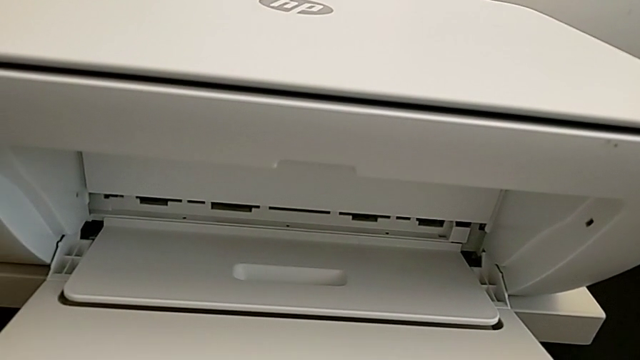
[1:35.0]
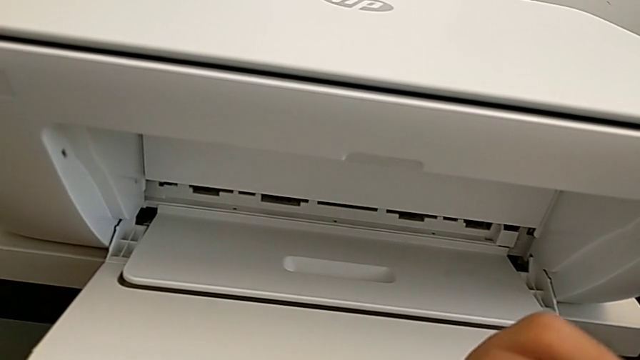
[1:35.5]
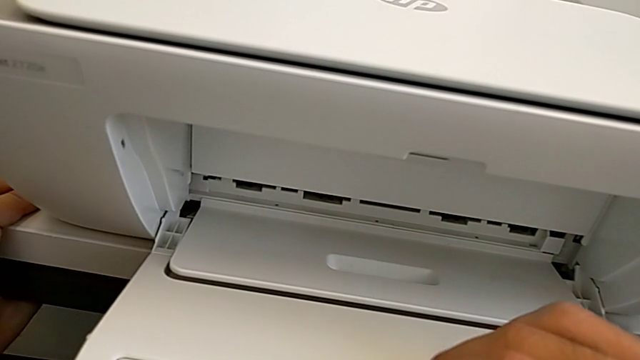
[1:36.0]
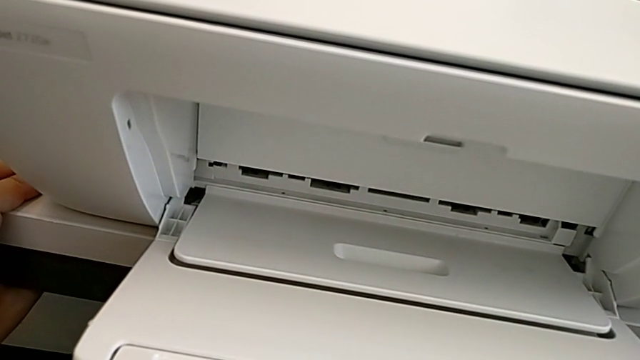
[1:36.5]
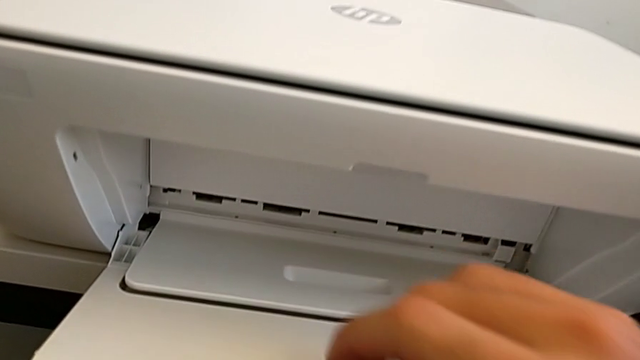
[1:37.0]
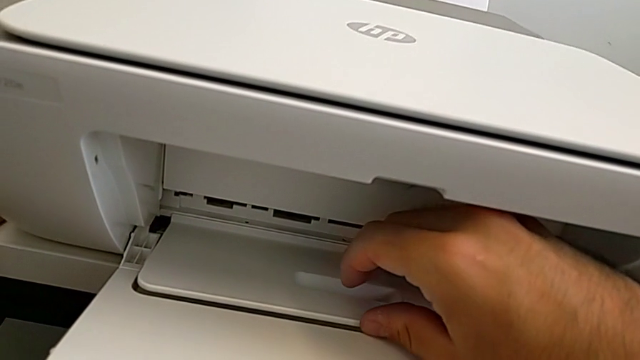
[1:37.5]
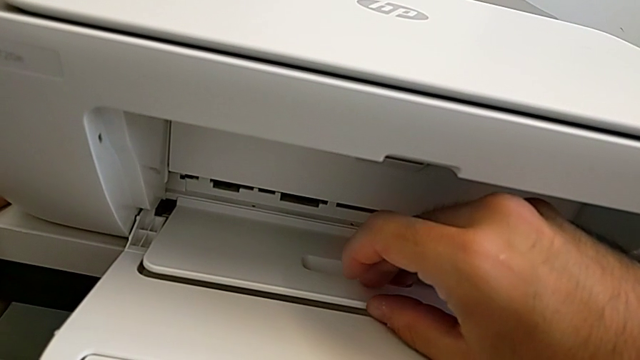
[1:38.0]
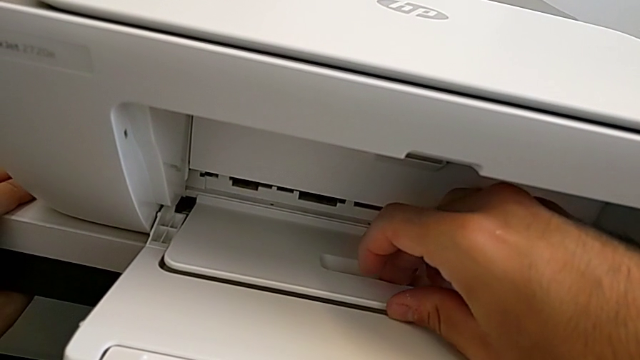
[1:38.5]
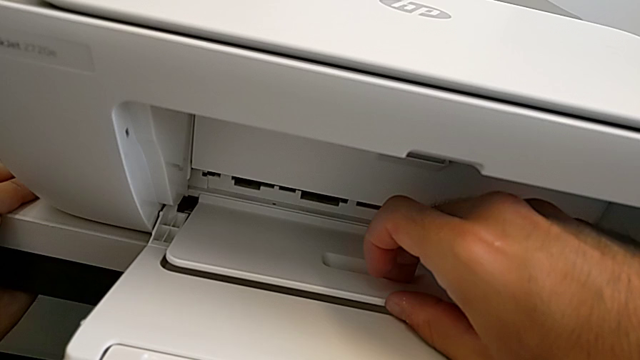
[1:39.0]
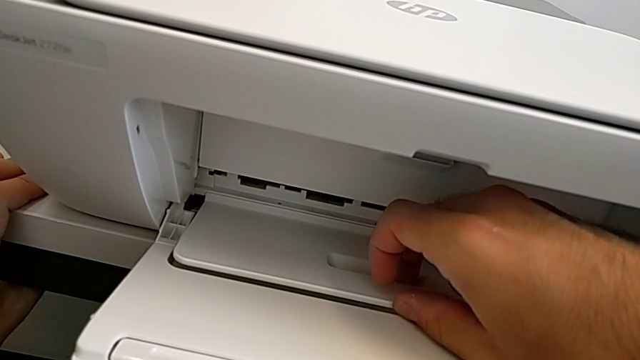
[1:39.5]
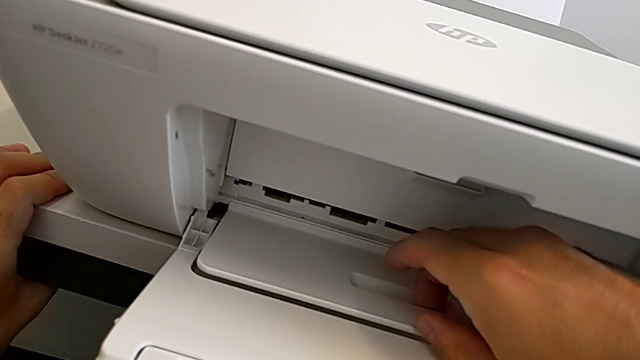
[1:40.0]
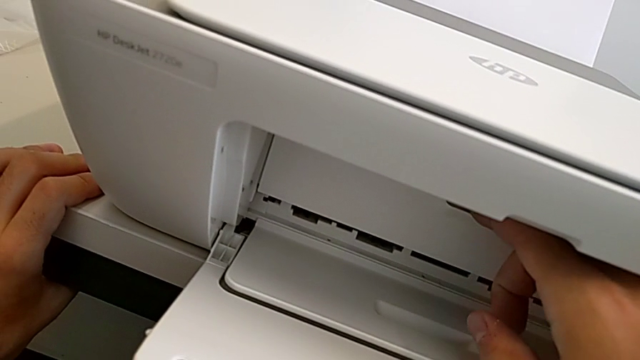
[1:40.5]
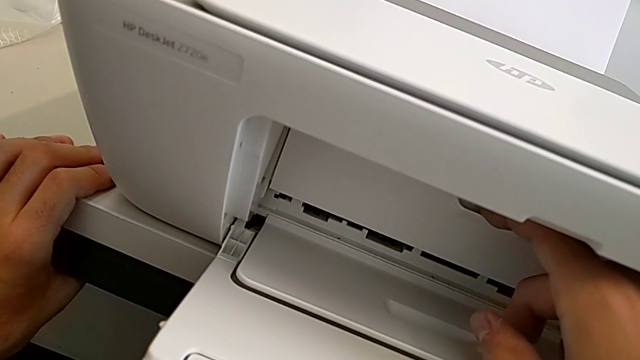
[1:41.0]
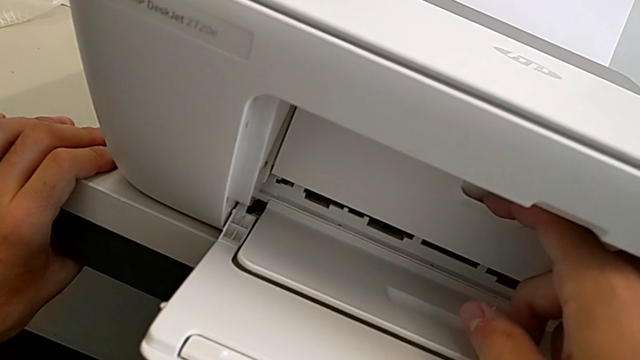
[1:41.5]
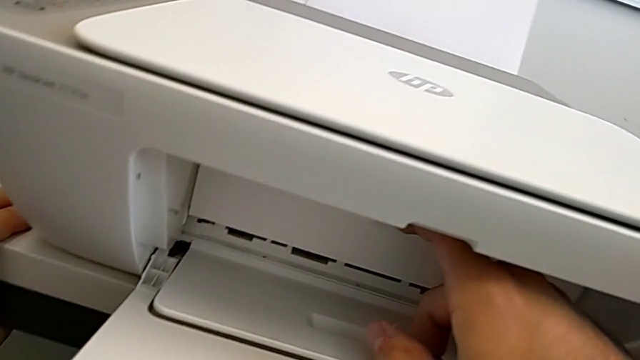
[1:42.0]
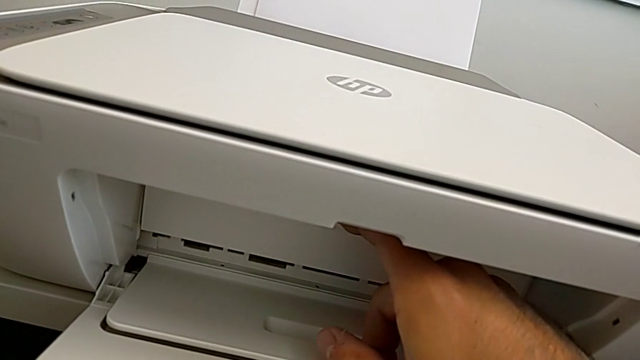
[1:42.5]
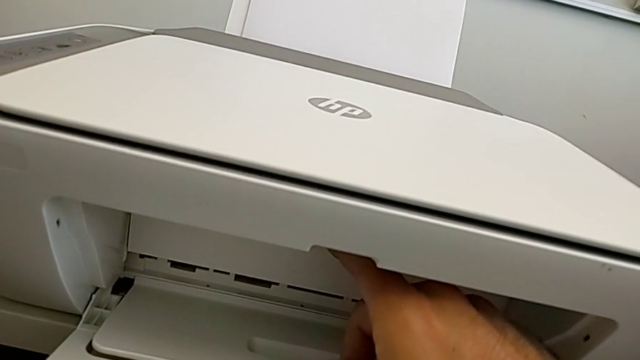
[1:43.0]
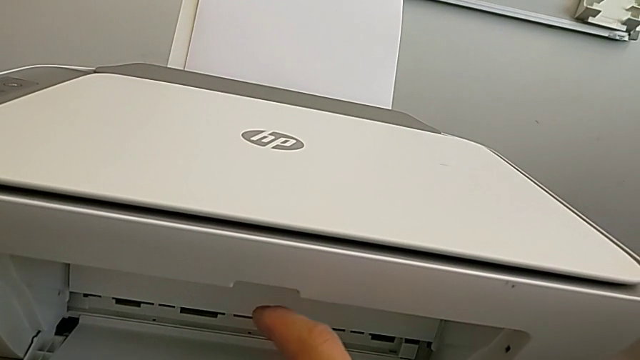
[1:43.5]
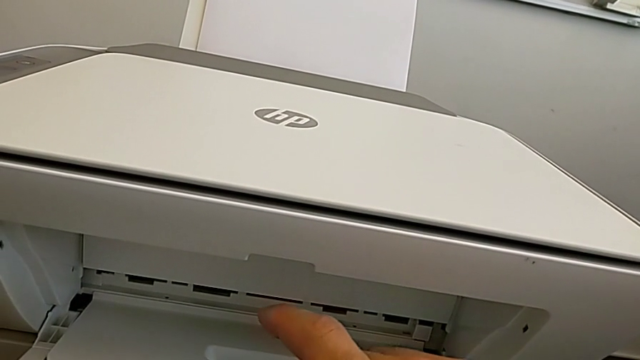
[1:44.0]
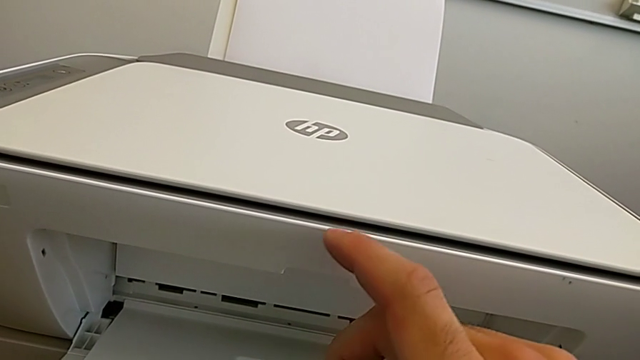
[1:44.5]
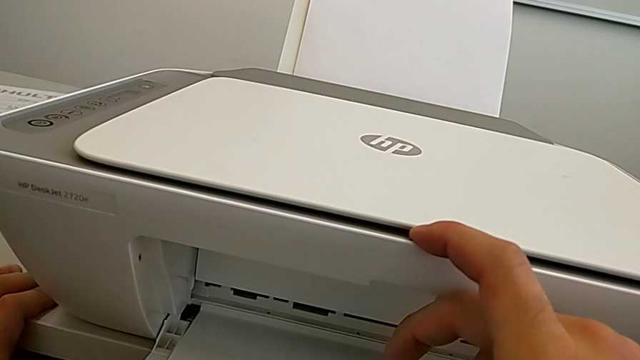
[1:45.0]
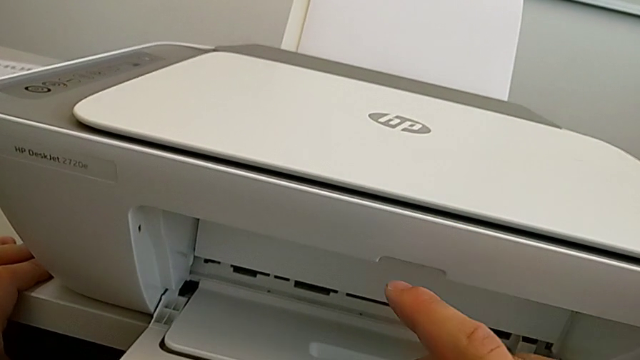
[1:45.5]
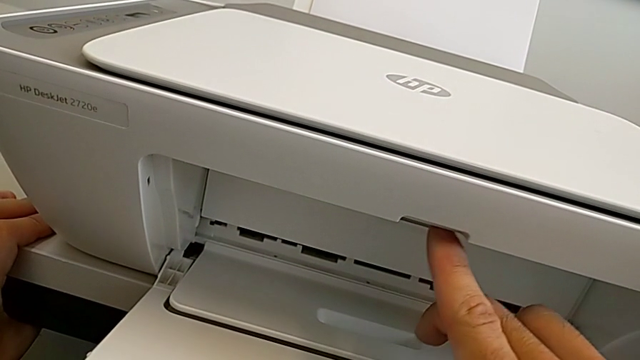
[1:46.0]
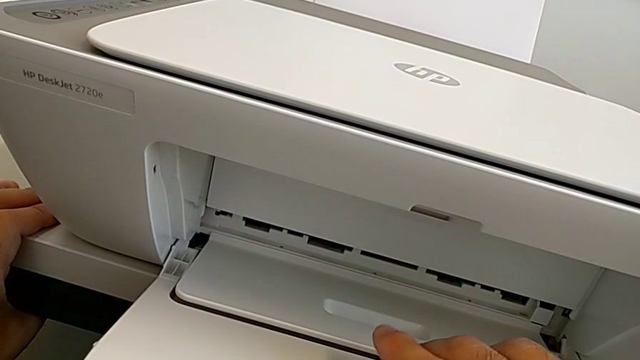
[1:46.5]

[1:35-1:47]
The camera wearer is opening the tray extension. They inspect the cartridge gate, open the paper tray, touch the cartridge gate and inspect the printer.

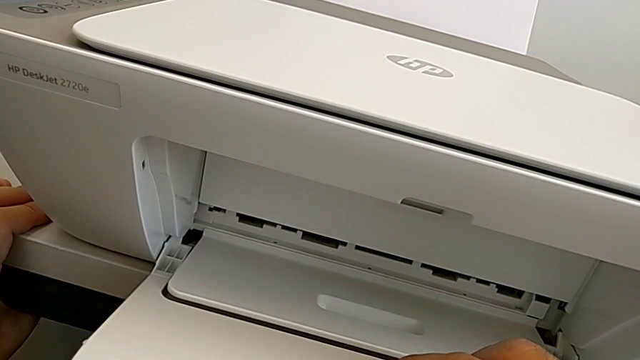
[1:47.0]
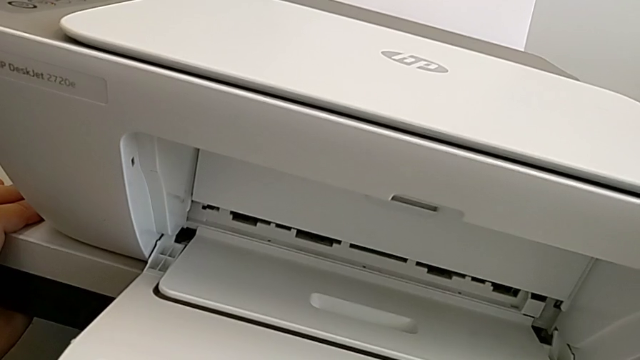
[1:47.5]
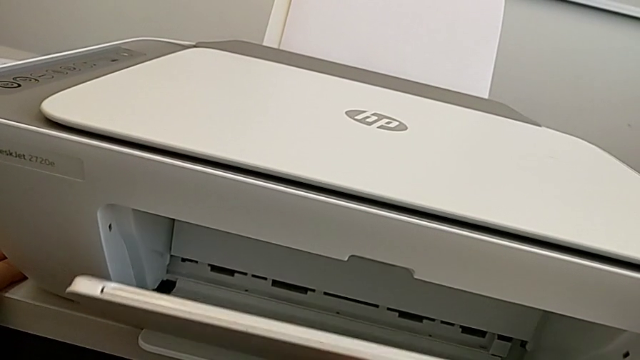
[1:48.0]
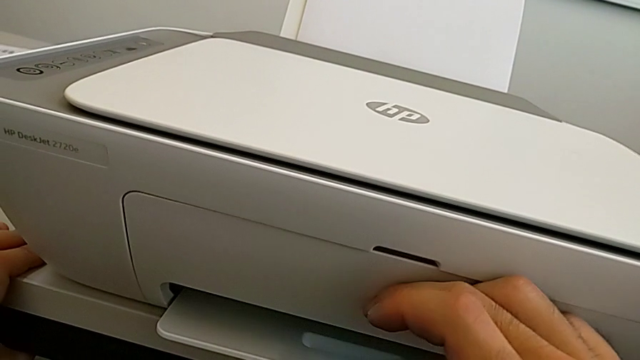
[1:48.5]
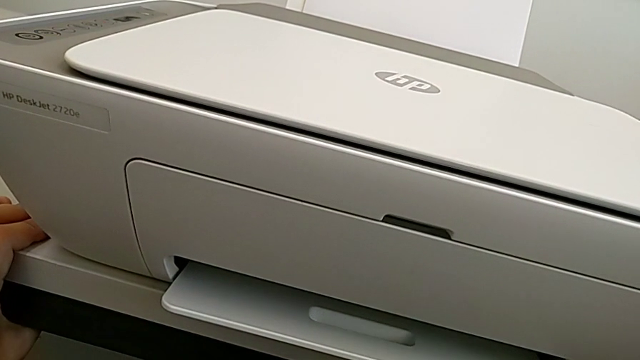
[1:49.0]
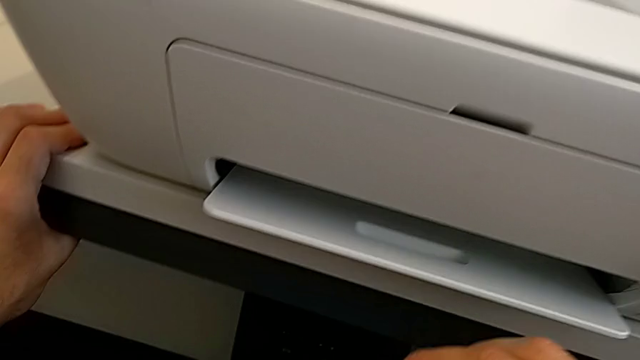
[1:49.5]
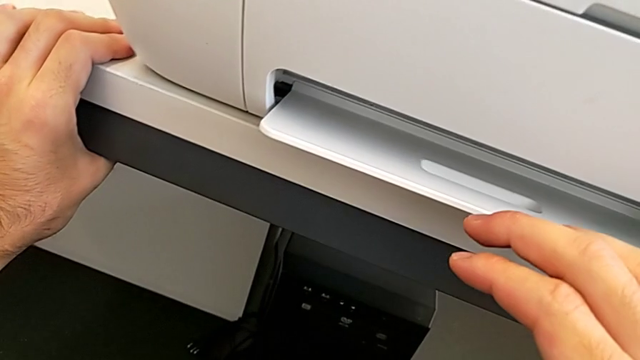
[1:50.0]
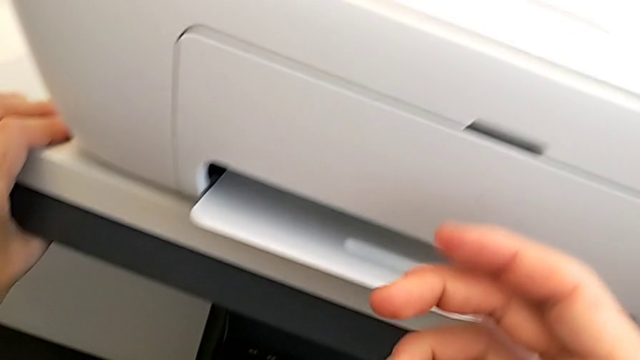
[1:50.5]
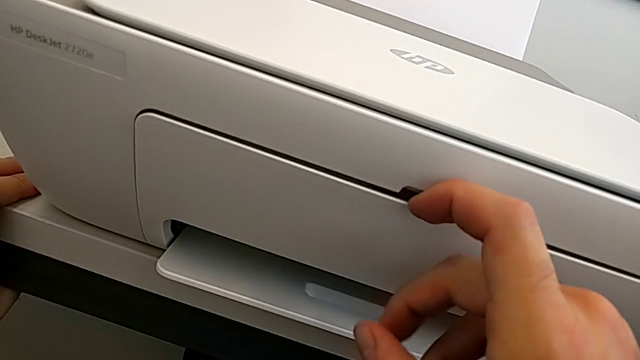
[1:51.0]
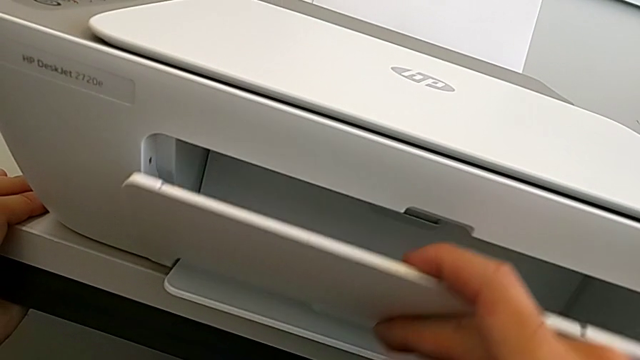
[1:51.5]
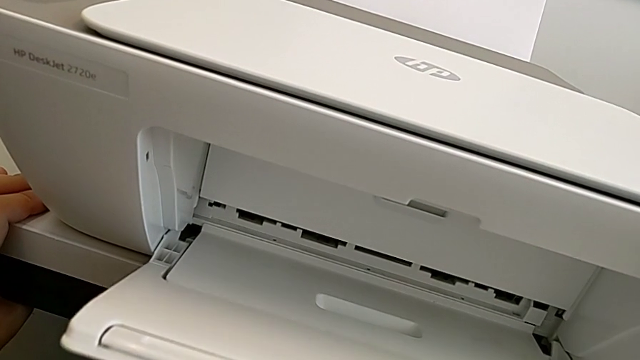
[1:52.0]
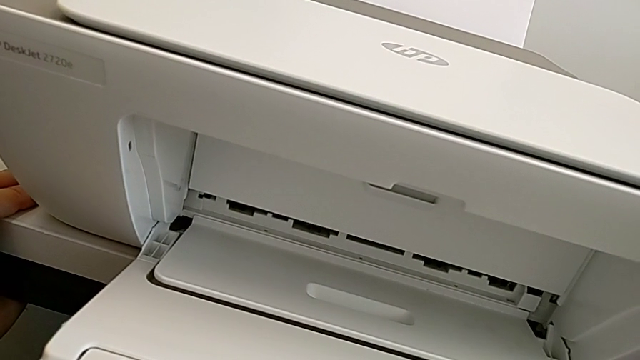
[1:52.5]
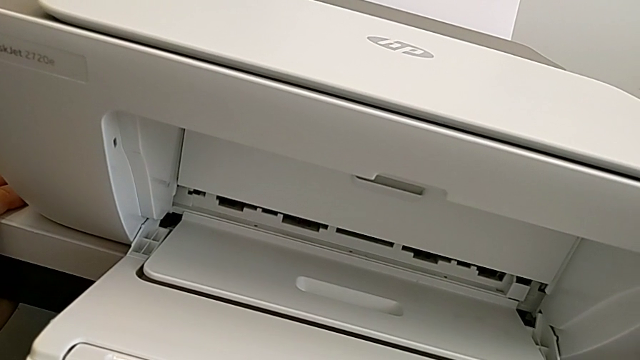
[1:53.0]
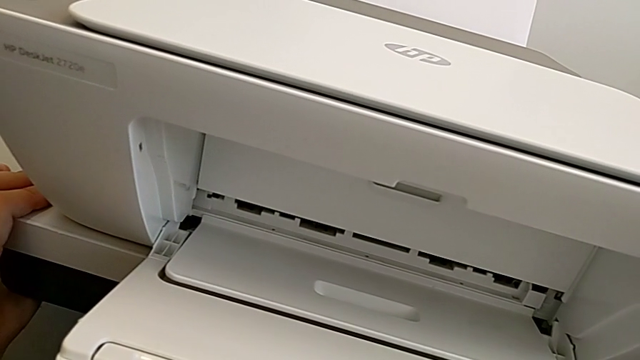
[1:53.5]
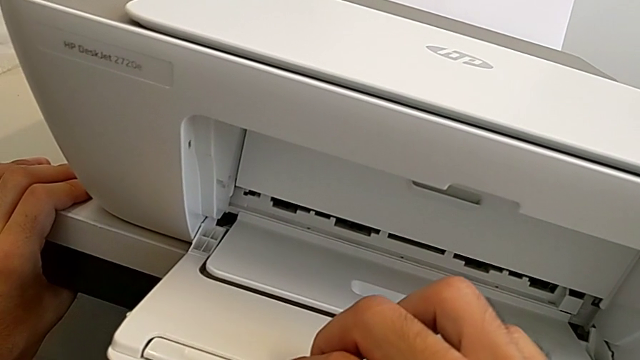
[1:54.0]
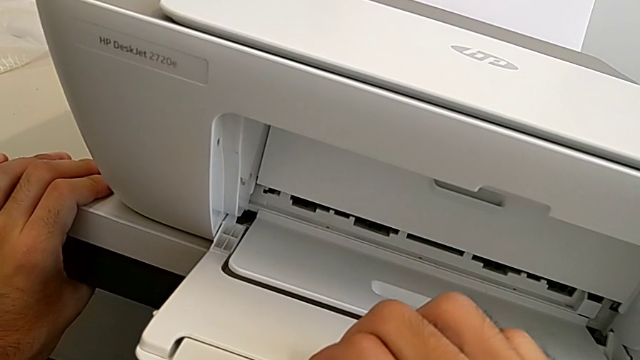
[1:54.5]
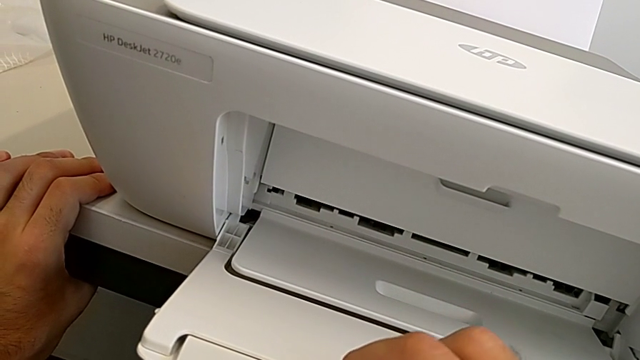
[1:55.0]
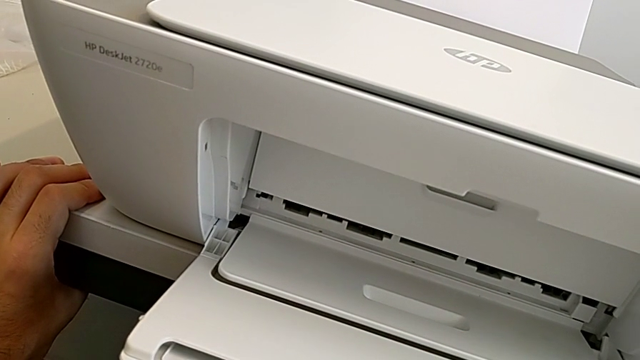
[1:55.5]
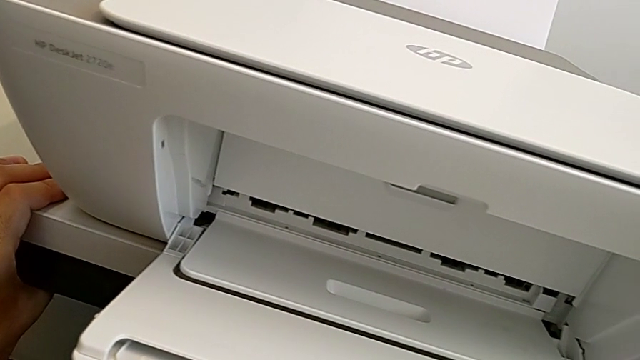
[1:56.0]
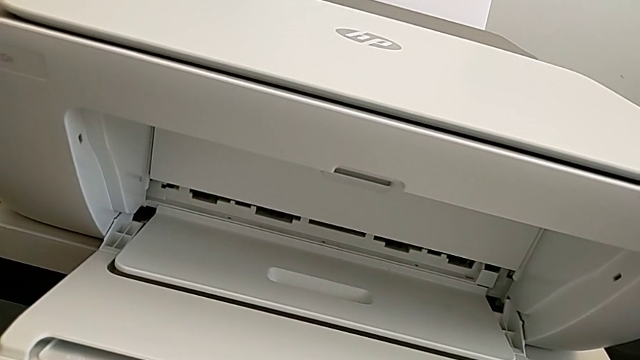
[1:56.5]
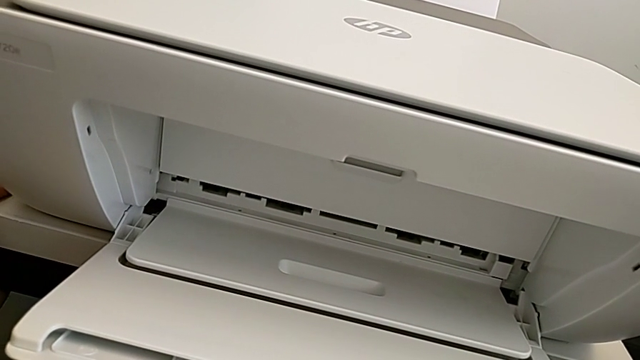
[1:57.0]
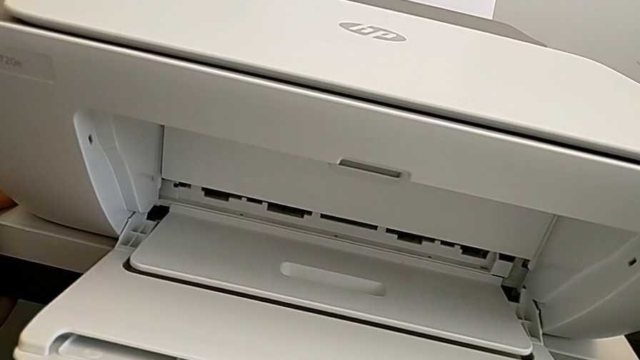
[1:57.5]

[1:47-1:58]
The camera wearer is opening the tray extension. They close the cartridge gate, open it and begin to open the extending paper tray.
